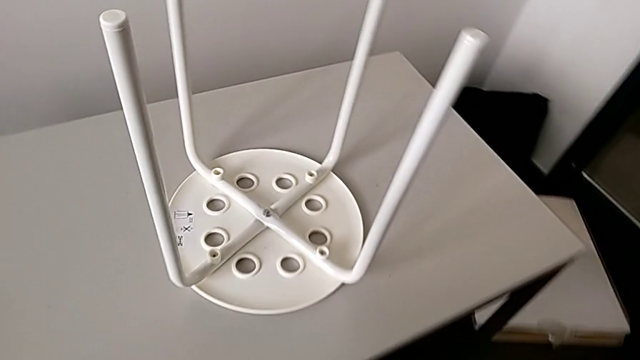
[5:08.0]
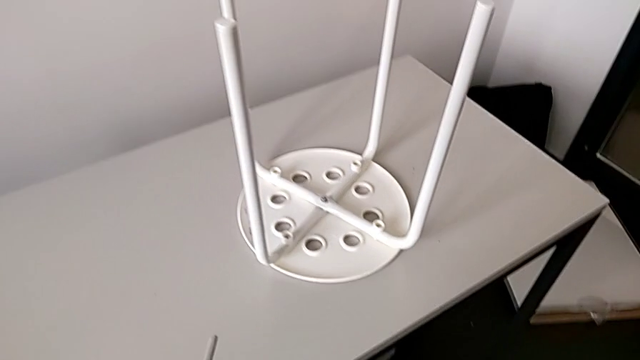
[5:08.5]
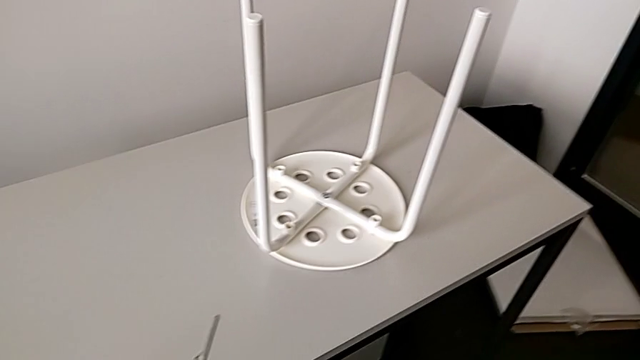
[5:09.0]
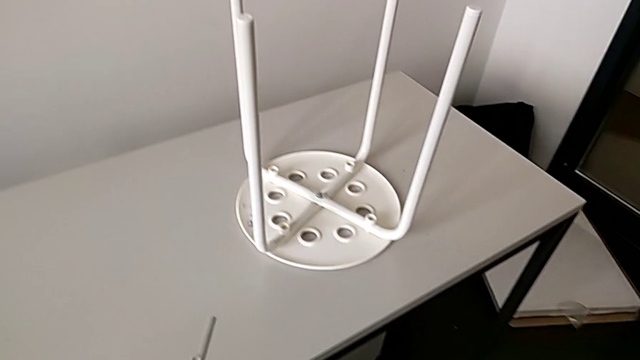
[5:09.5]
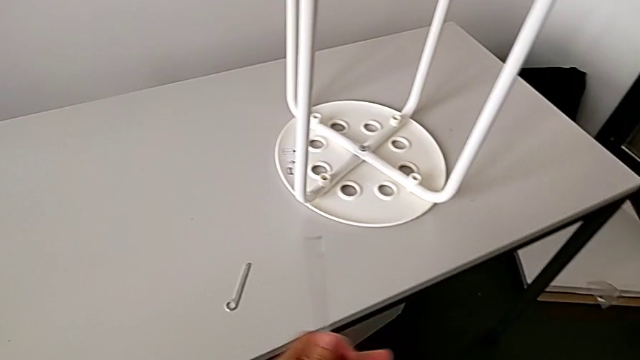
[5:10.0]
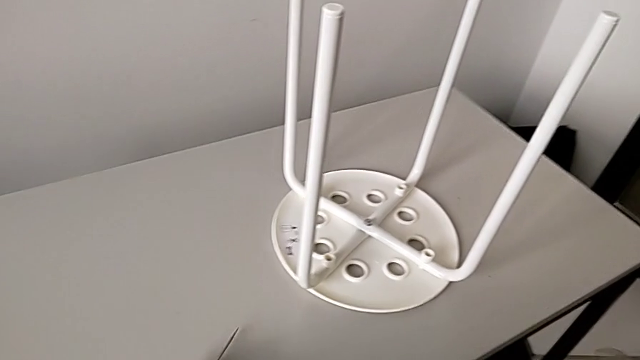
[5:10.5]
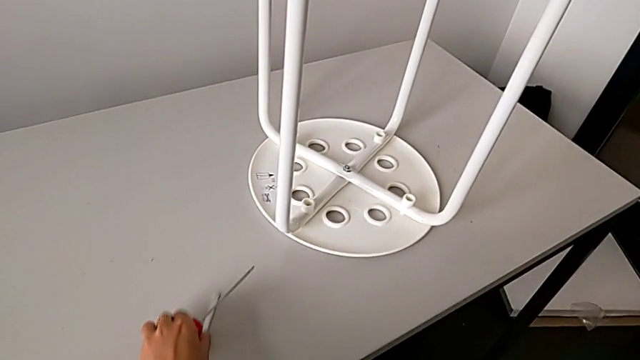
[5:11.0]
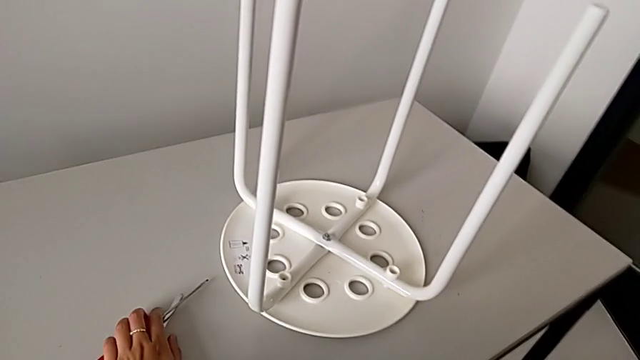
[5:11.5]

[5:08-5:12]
The camera wearer is assembling the legs with the seat. They inspect the stool, grab the screwdriver and place it.

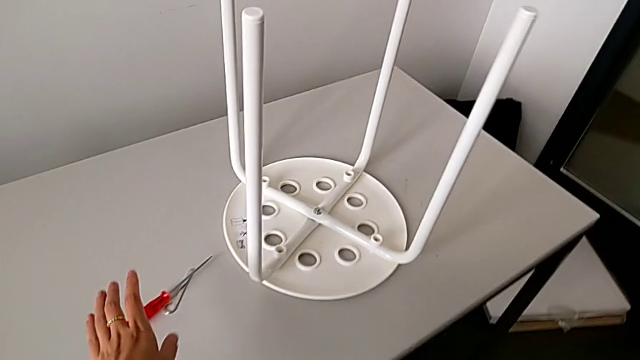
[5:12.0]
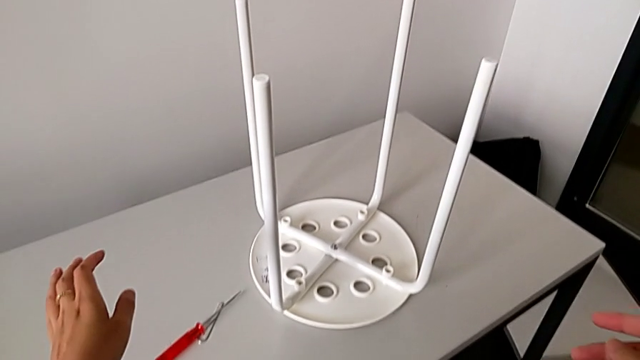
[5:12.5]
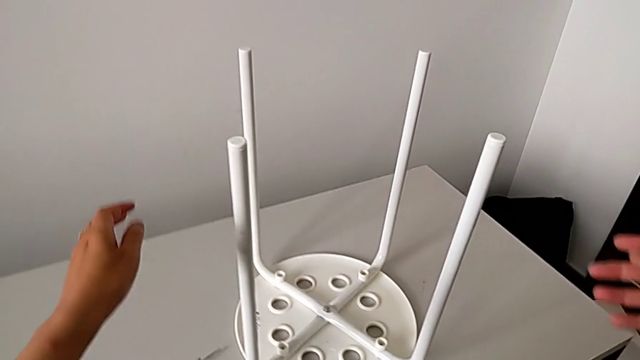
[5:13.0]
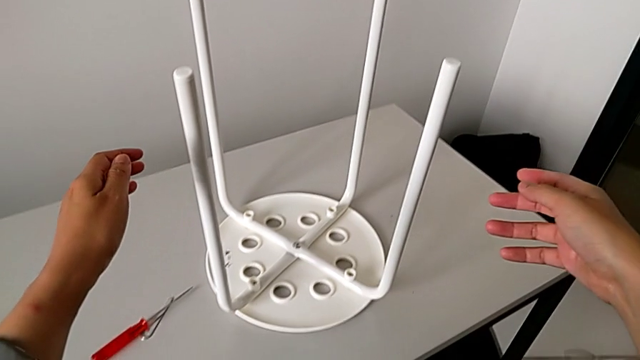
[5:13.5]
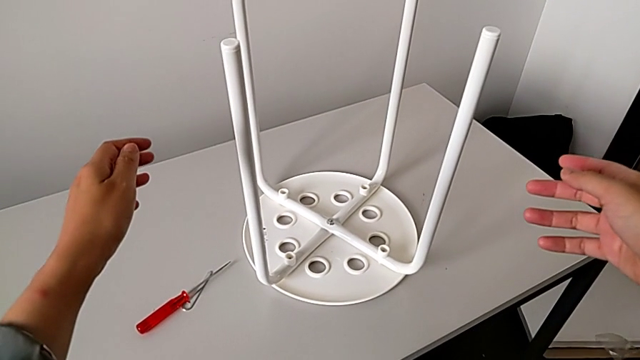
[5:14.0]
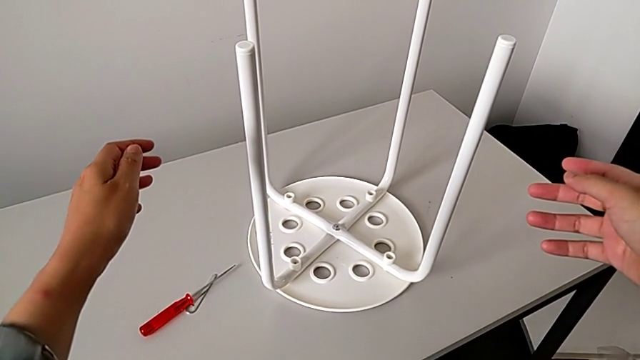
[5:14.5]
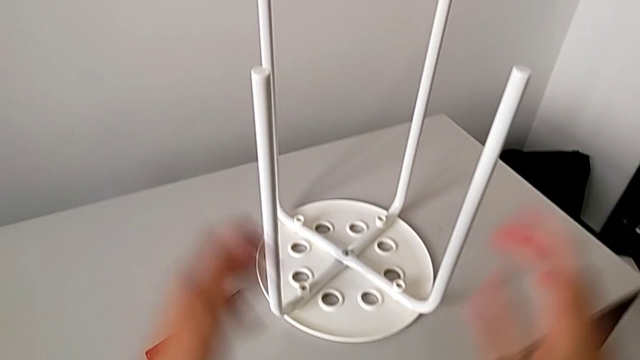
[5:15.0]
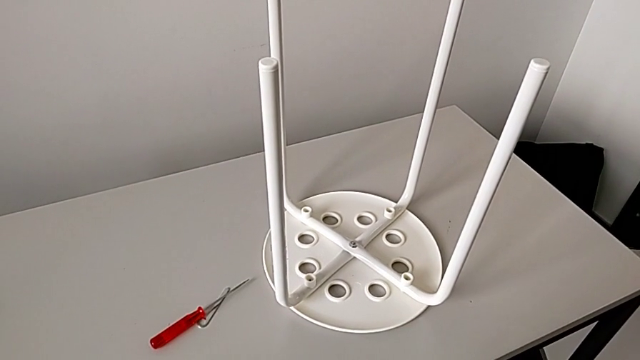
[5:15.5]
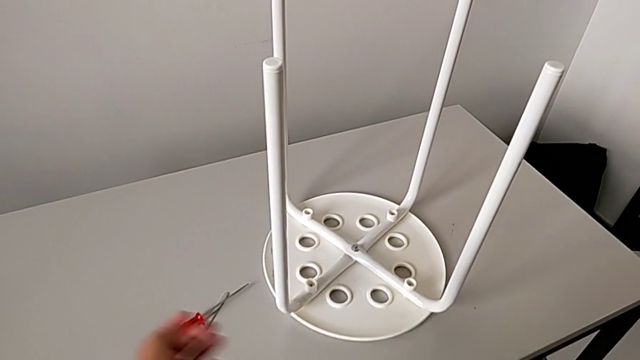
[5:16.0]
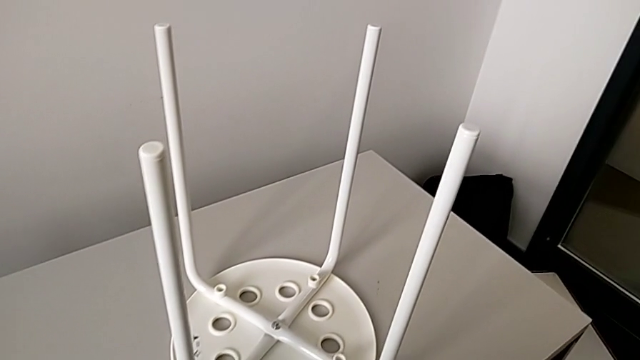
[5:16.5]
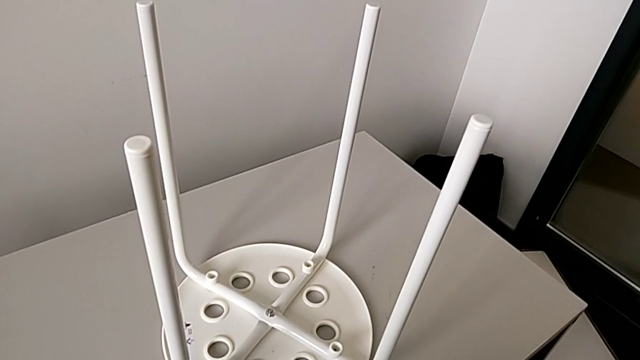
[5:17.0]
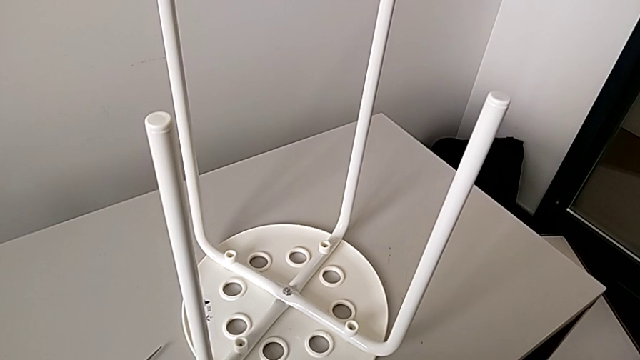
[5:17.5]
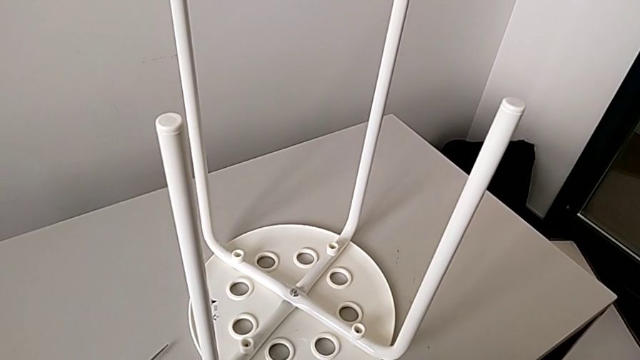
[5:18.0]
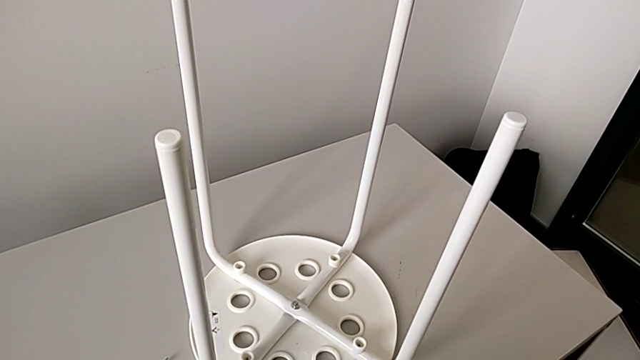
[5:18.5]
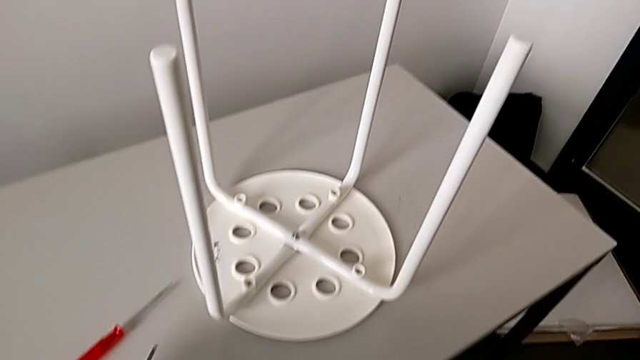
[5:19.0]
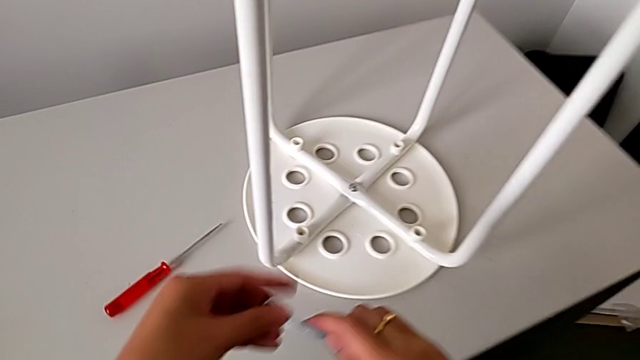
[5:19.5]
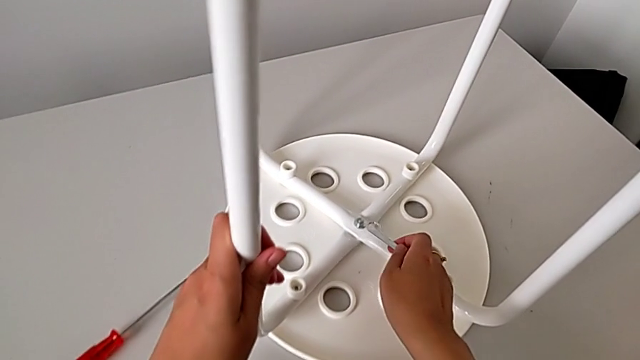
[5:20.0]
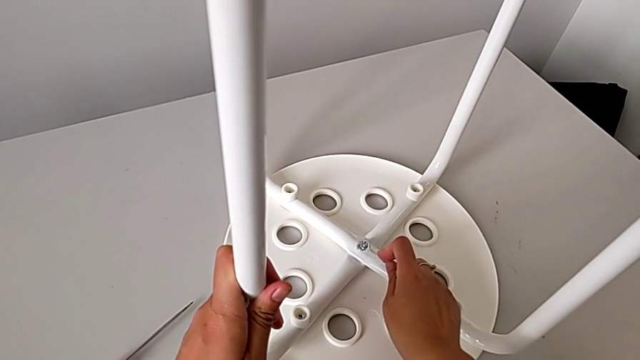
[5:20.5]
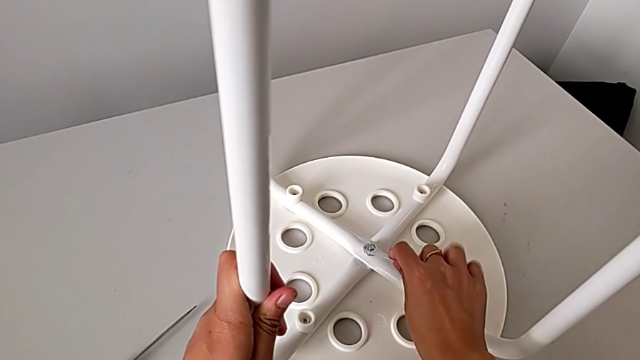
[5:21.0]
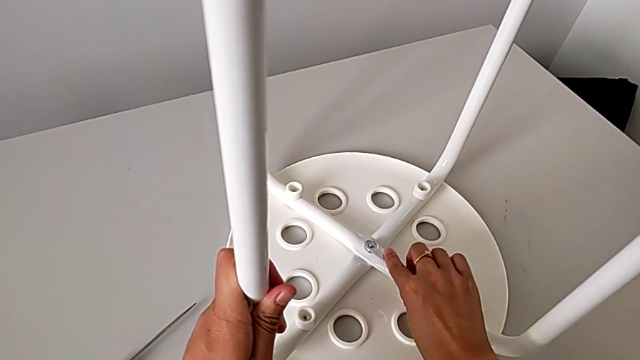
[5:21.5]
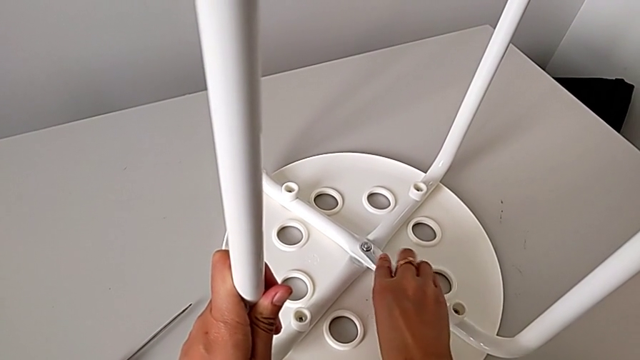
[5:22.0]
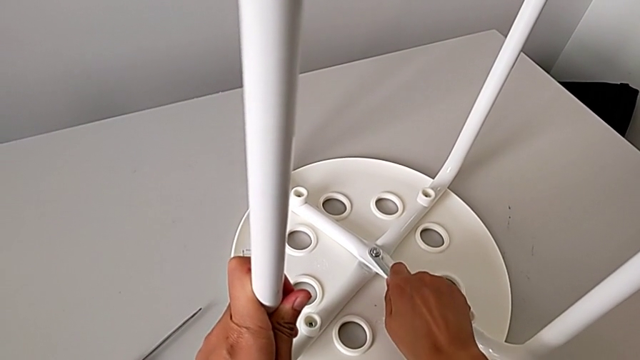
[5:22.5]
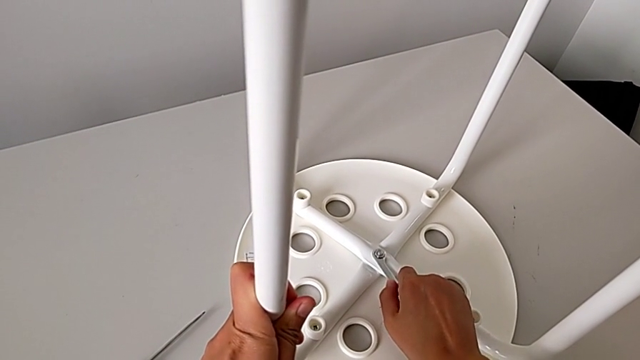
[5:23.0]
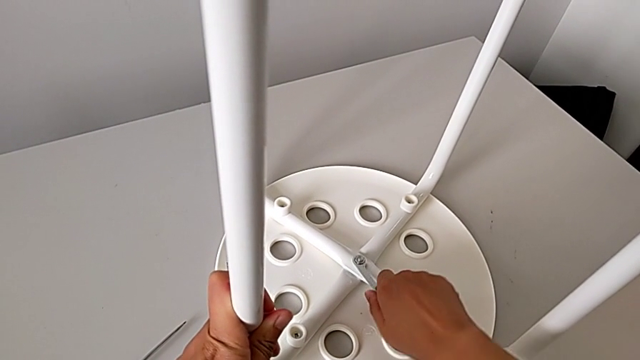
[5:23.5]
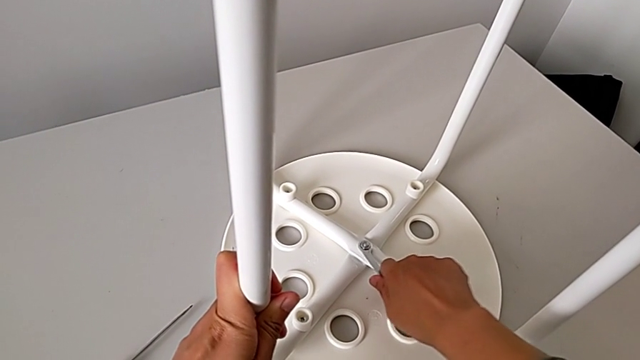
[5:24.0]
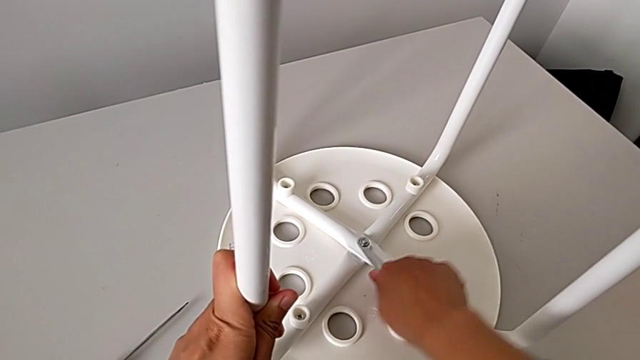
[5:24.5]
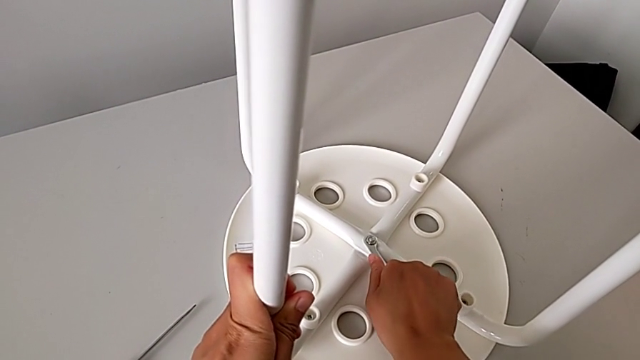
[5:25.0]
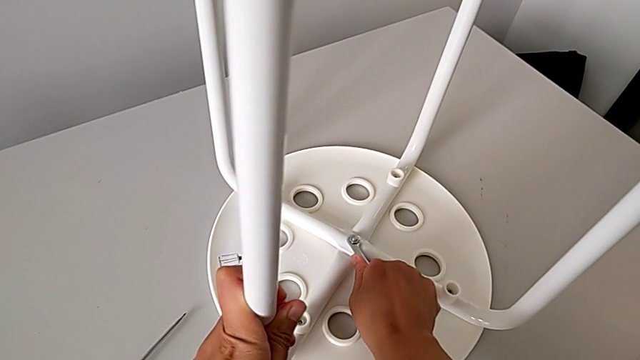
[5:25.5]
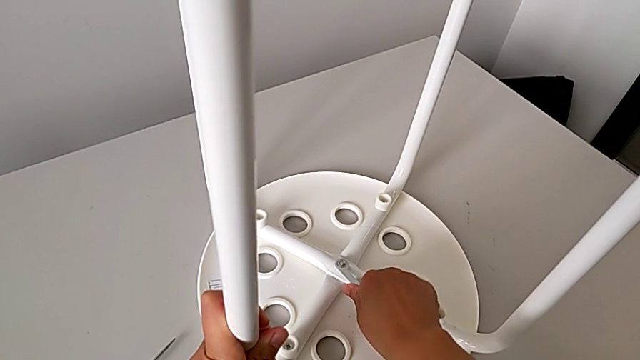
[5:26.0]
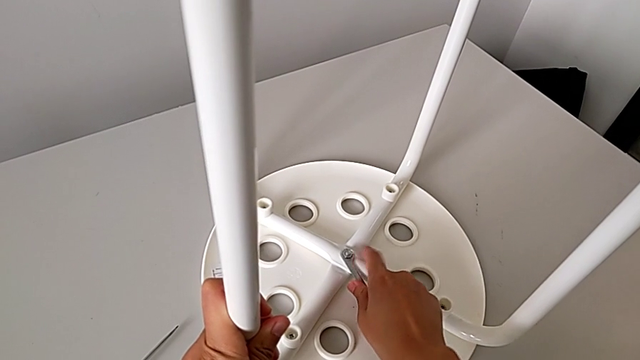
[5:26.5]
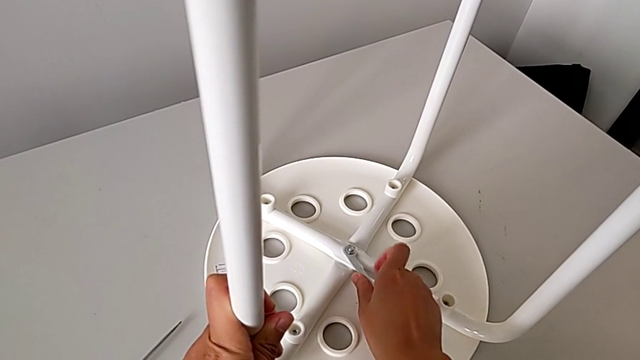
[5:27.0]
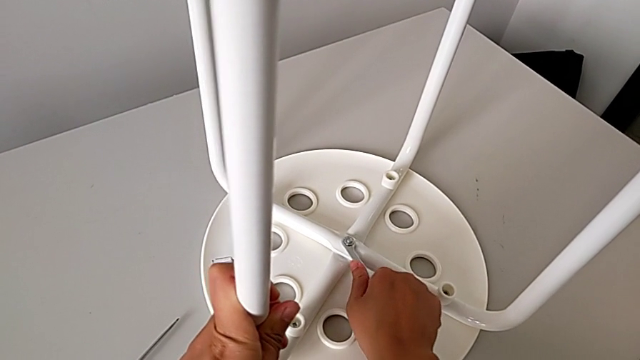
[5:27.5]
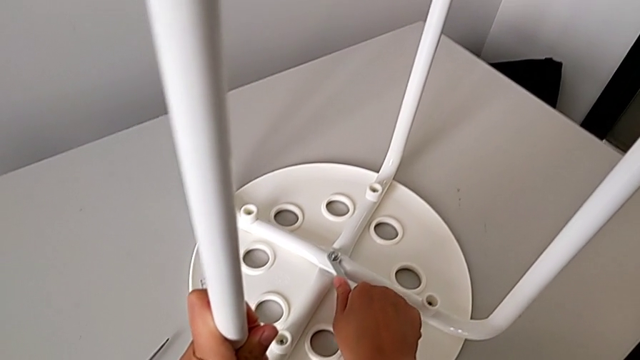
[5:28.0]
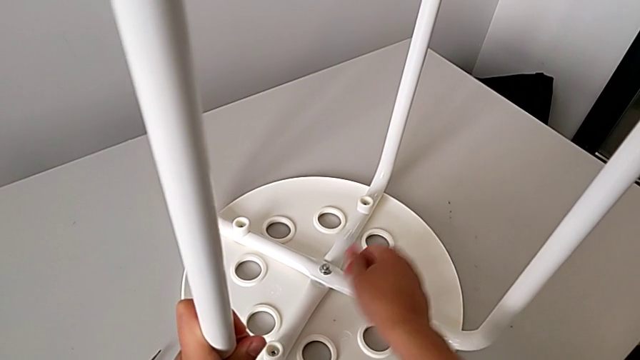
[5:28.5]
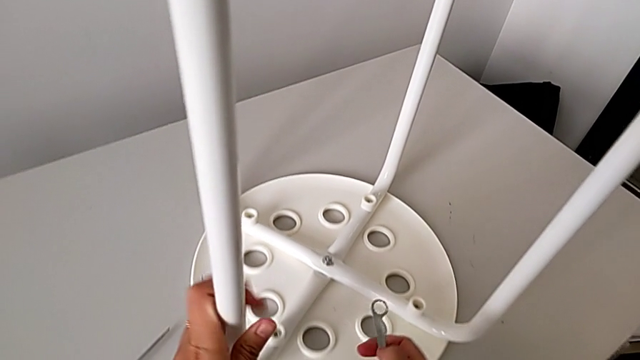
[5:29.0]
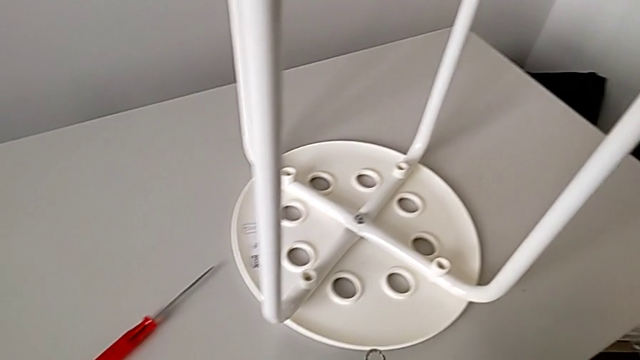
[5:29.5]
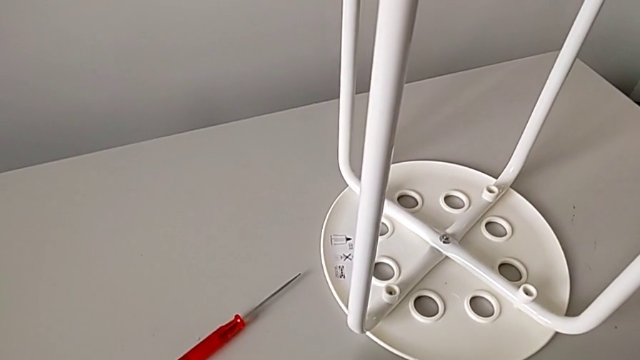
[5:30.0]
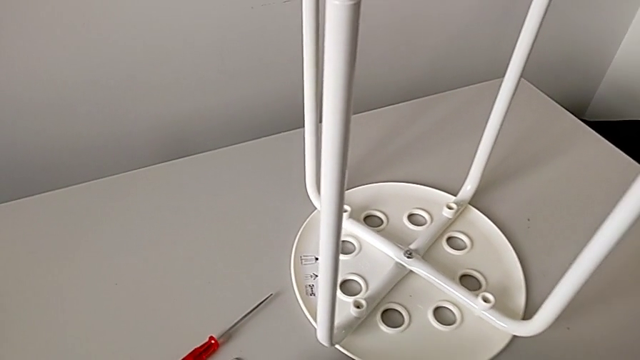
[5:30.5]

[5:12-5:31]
The camera wearer secures the hex nut onto the bolt. They inspect the stool, slide the hexagonal wrench, grab it twice, insert it, screw the hex nut, withdraw the hexagonal wrench and place it.
